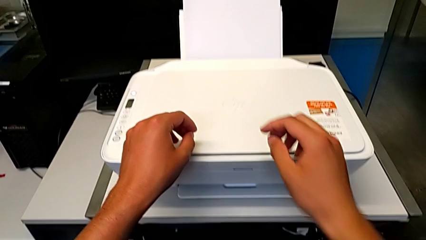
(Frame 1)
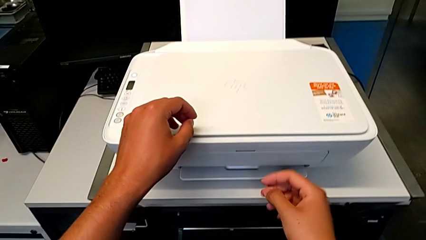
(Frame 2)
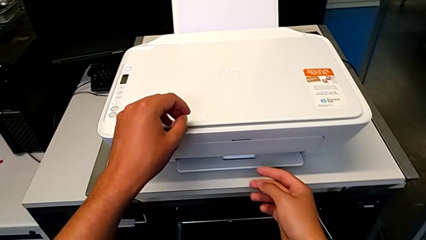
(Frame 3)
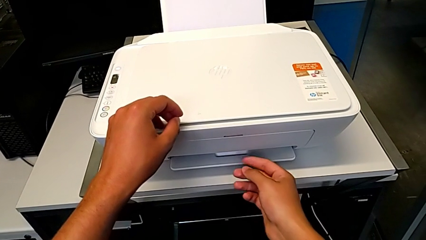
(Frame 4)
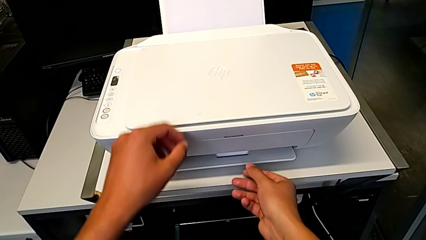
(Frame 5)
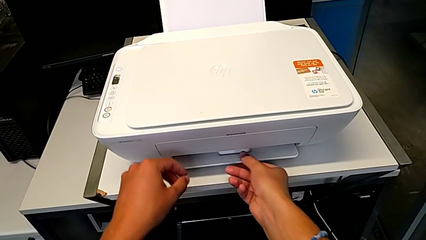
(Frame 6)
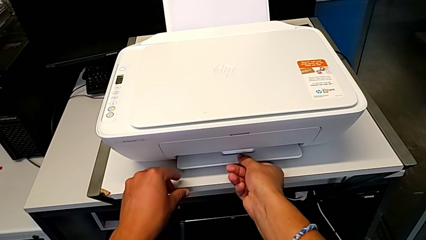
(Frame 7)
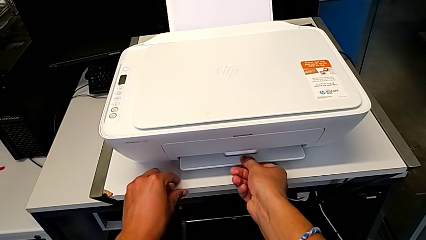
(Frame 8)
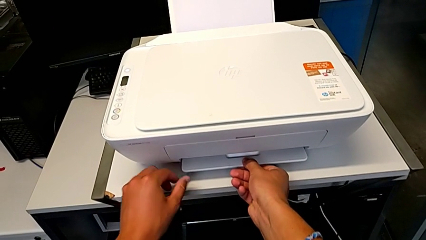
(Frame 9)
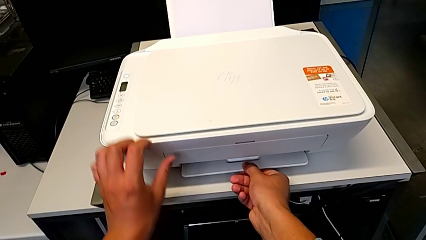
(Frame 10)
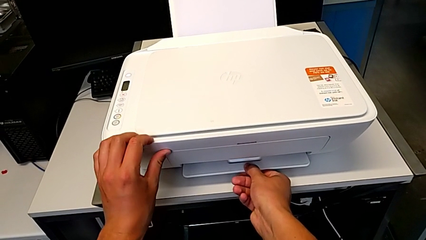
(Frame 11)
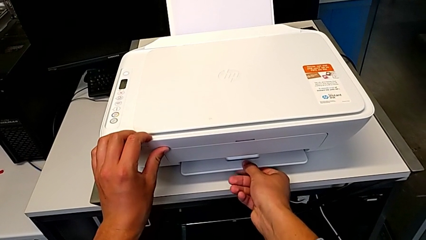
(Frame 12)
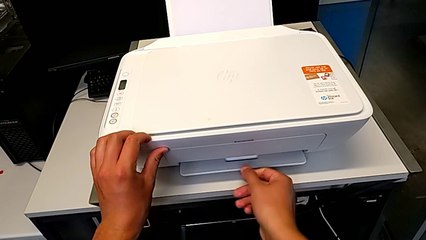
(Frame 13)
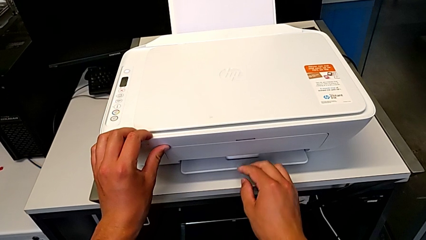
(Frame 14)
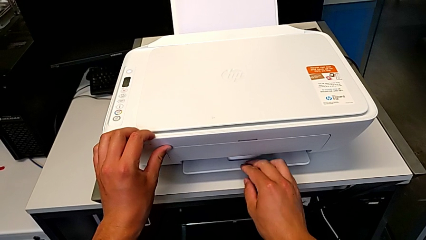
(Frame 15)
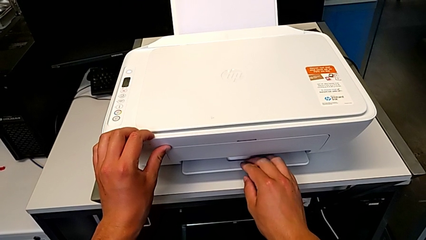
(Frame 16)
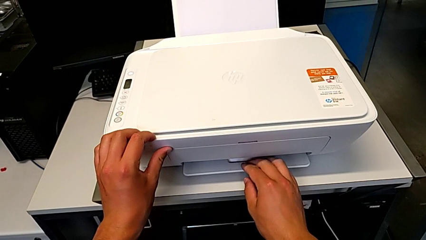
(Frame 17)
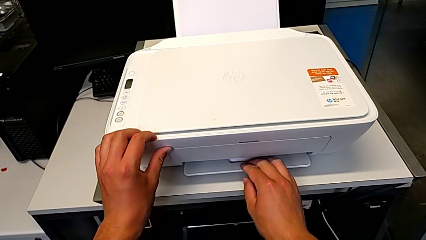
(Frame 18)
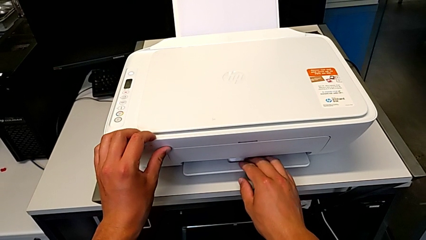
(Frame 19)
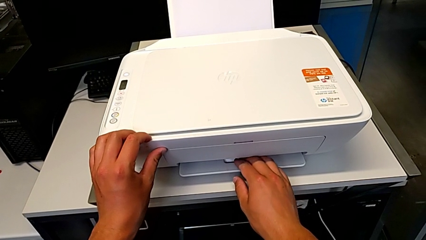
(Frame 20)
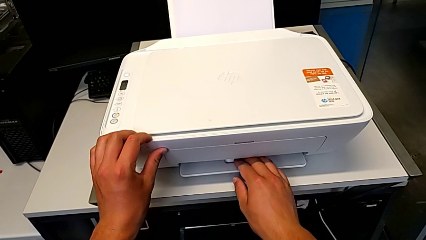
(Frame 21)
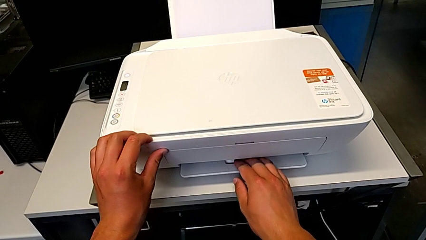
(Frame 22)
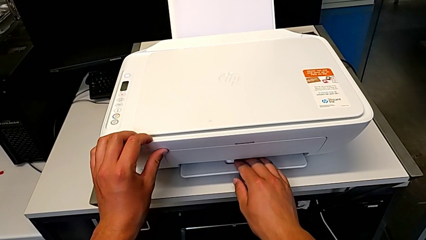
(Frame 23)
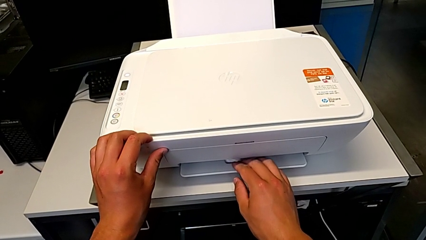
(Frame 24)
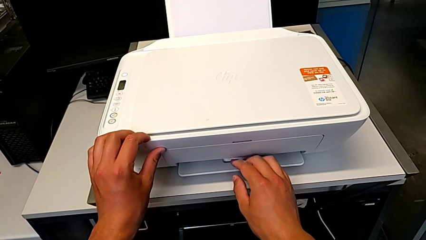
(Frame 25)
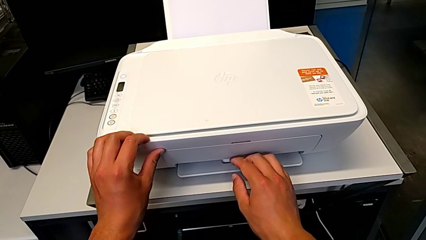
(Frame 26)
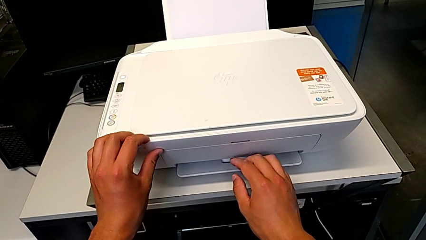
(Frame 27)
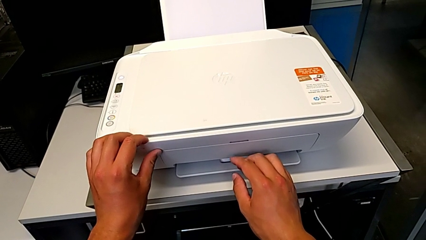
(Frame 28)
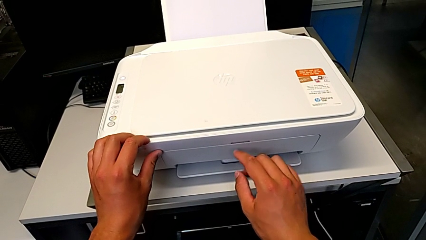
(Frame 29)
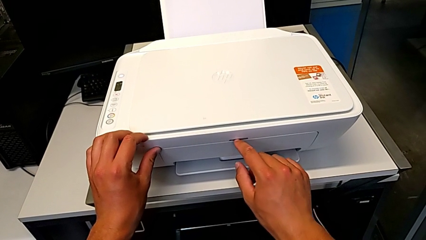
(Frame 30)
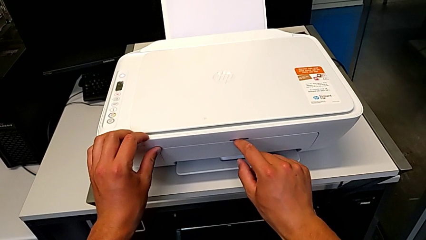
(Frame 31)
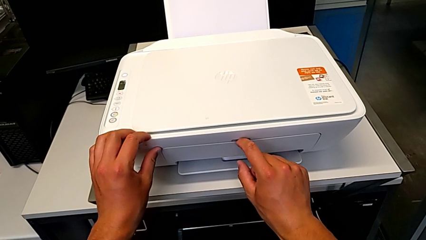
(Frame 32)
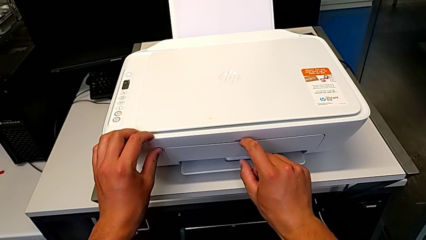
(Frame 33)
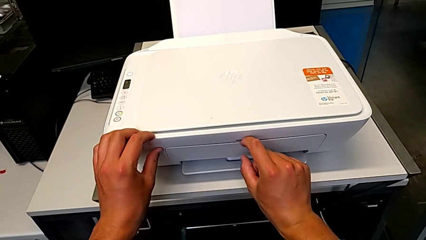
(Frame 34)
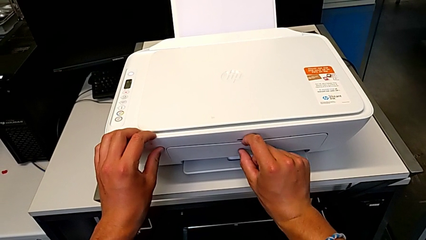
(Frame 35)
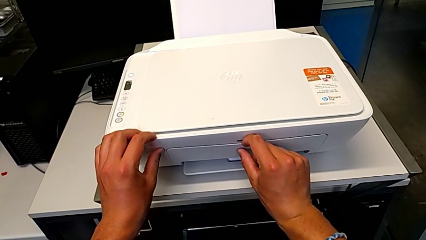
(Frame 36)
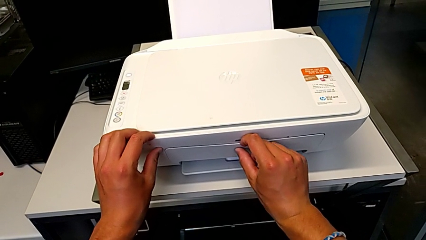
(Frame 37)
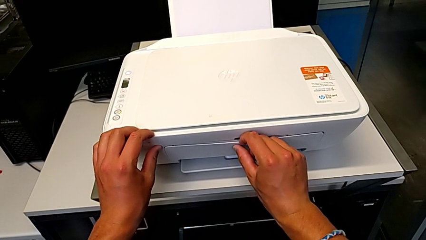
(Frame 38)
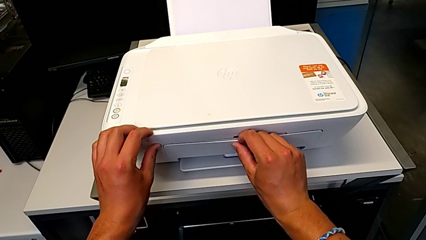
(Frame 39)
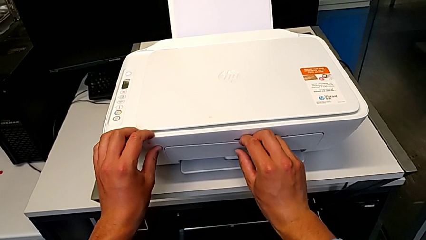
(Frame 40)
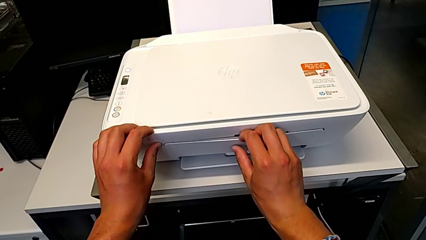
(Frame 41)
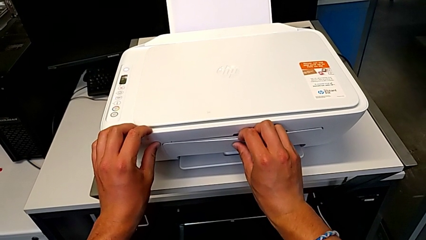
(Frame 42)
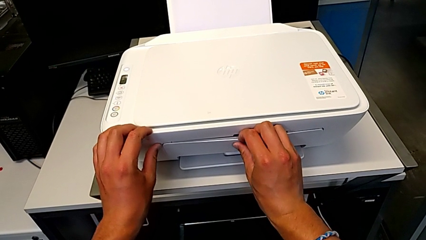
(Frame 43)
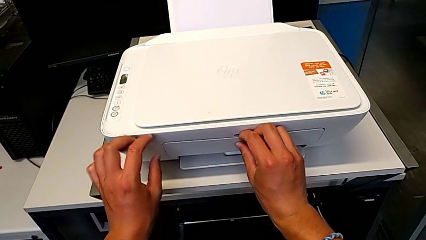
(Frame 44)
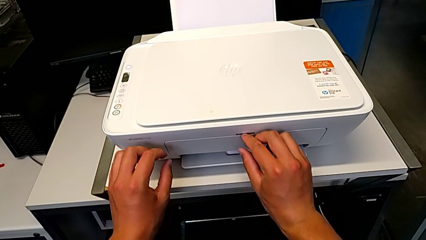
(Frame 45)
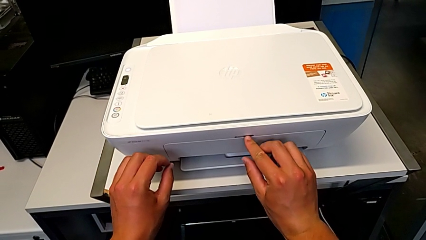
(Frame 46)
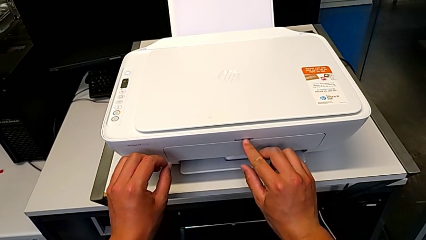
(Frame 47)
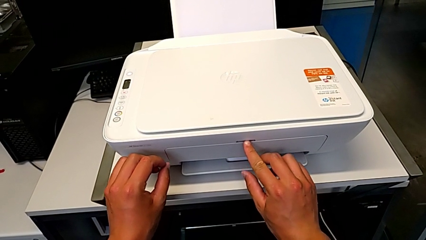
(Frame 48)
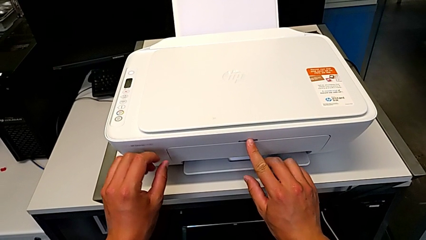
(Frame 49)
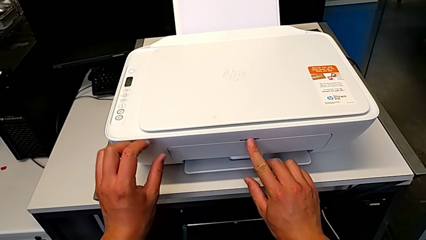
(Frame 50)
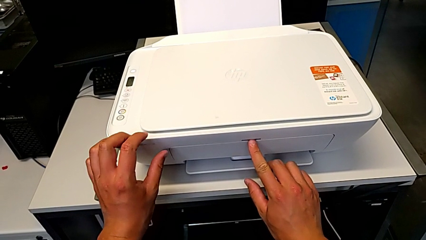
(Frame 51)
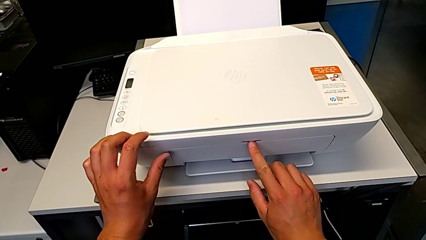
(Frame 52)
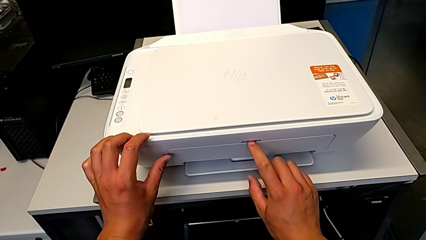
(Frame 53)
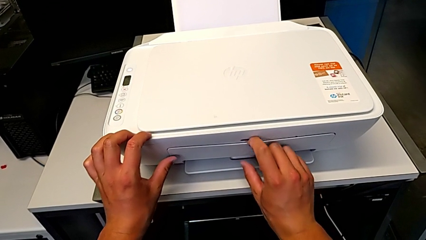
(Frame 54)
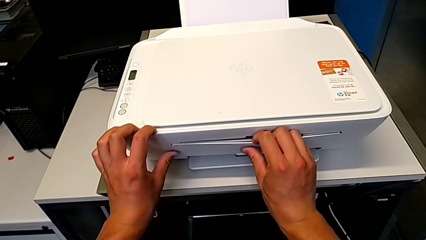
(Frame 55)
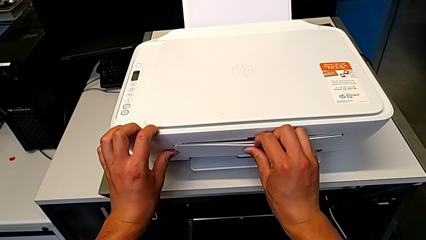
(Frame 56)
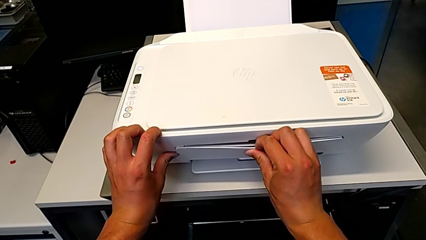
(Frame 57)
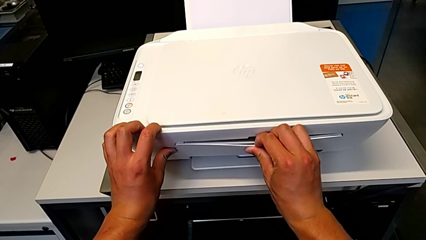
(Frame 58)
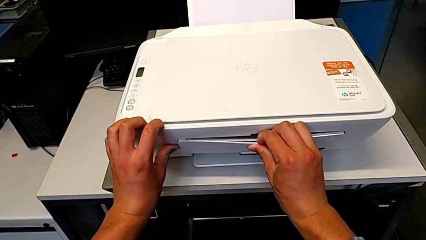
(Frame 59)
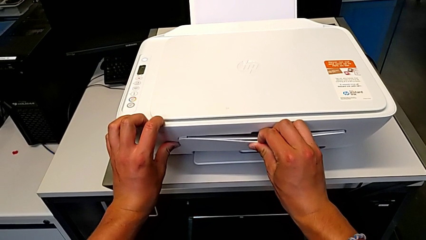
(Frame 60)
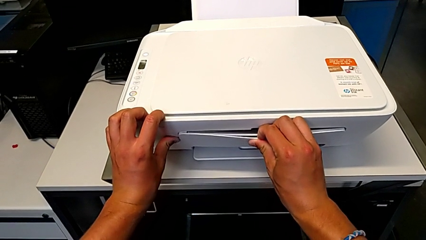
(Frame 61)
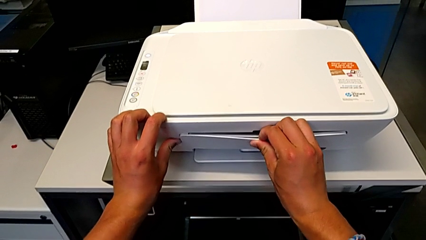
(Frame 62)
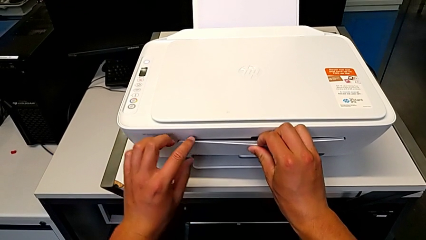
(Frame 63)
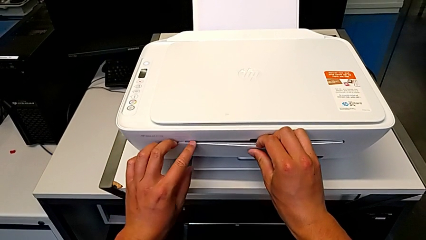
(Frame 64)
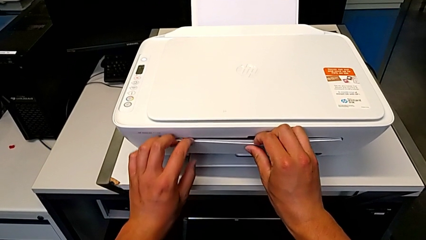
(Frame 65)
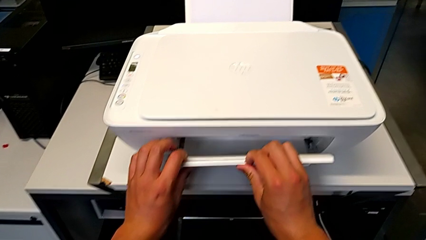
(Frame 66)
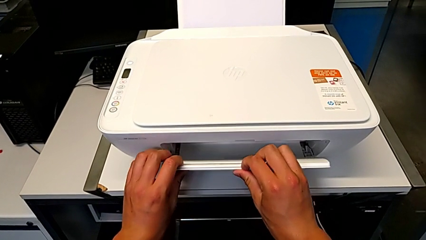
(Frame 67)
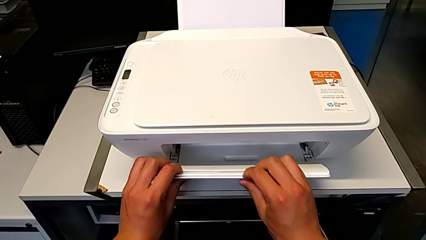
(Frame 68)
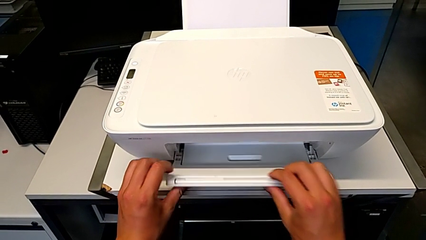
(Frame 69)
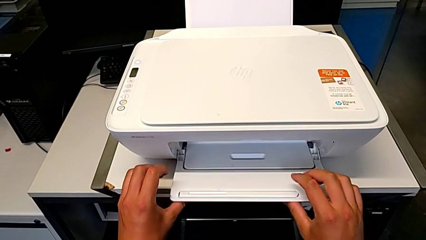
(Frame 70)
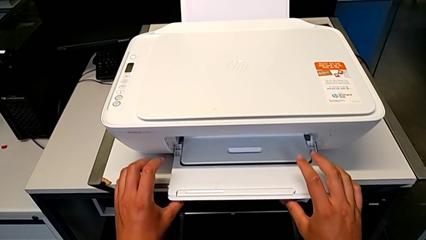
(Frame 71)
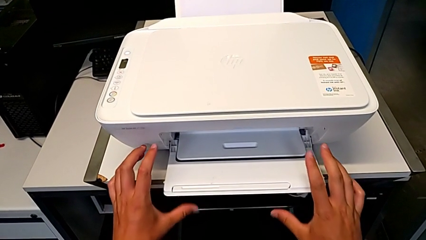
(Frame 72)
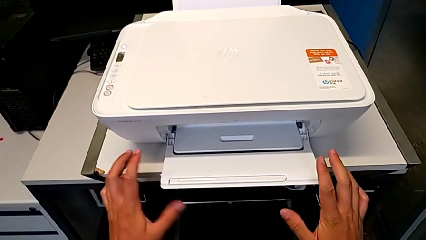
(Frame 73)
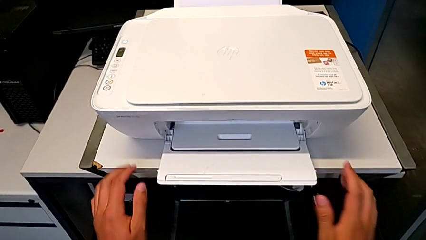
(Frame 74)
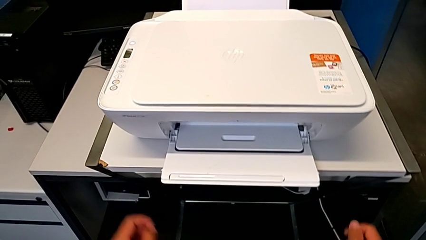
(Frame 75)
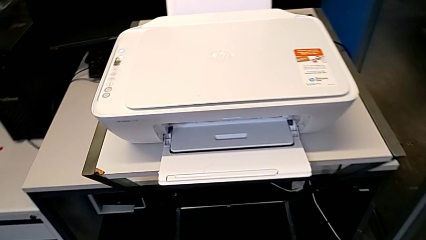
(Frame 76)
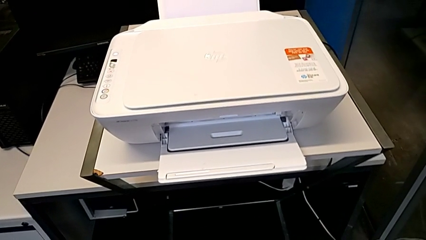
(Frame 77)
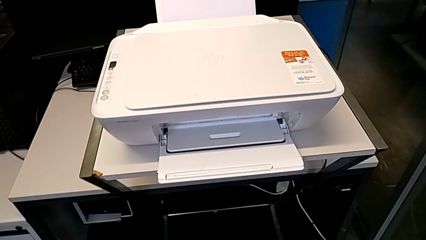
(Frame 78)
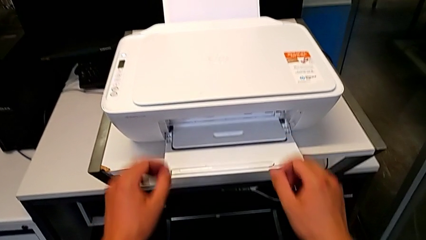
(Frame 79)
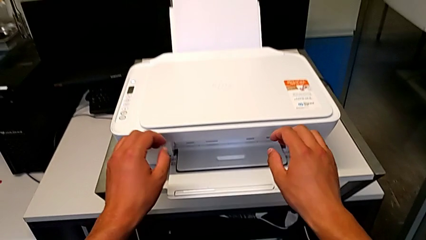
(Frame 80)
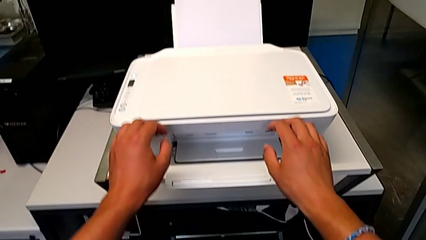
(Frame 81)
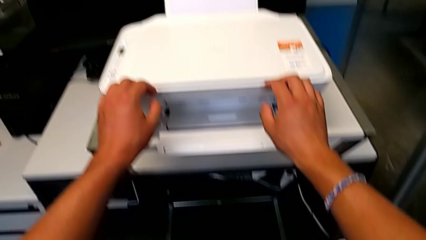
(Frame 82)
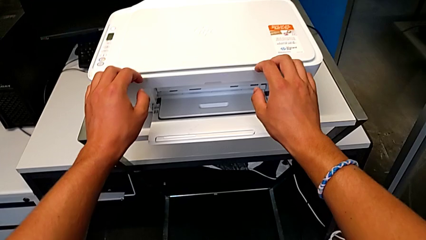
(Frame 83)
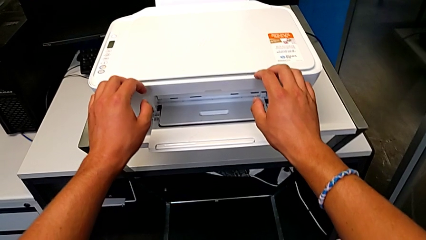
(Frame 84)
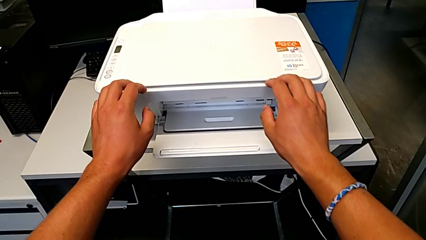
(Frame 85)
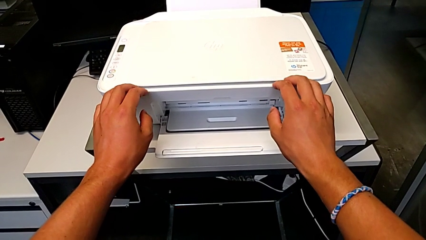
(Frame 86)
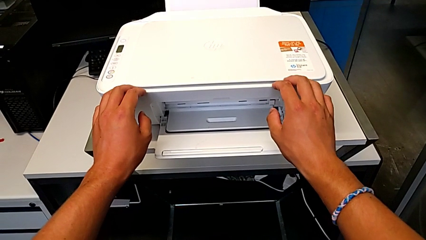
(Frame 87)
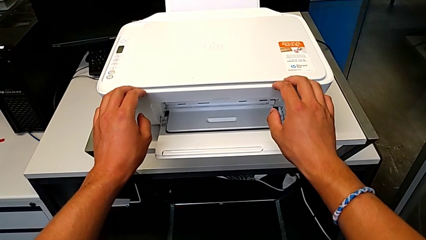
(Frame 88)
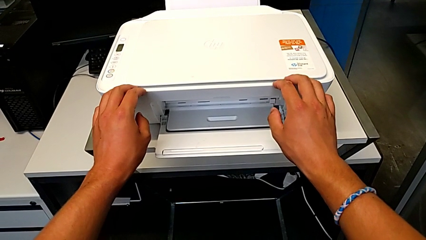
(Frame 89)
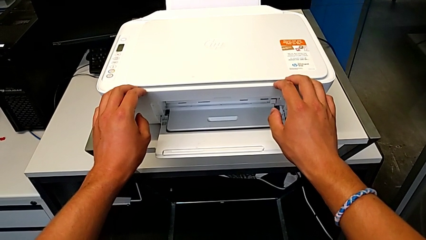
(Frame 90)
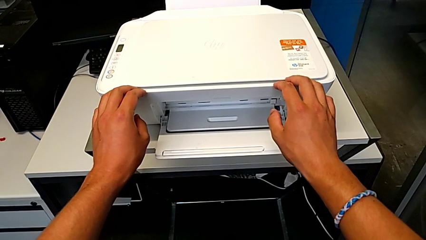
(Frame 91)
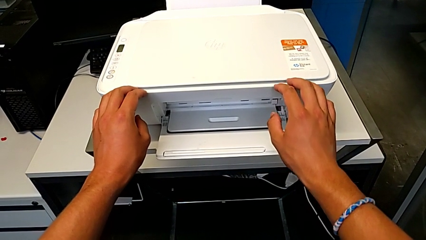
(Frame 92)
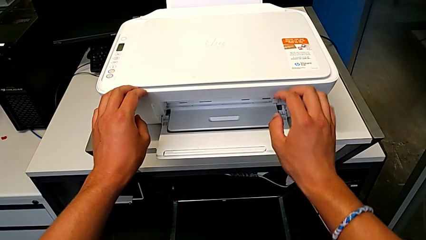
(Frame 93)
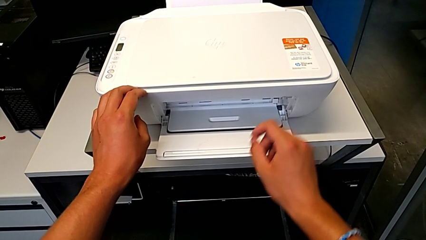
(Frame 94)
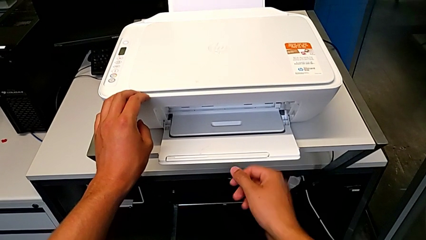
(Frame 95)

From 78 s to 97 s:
The camera wearer is opening the newspaper stand. They pull the extending paper tray twice and open it.
